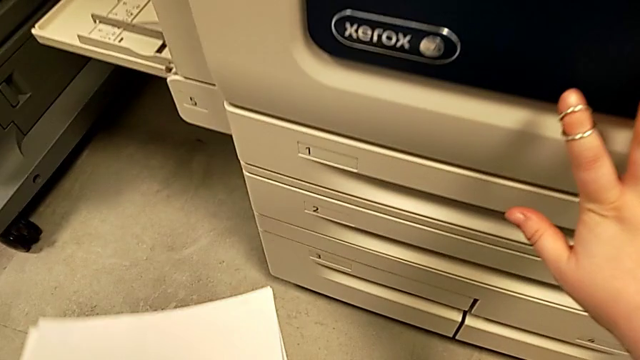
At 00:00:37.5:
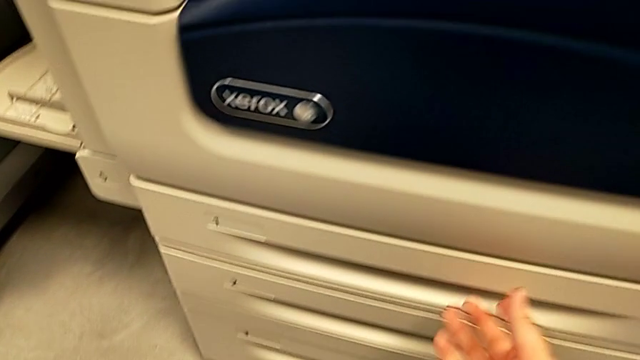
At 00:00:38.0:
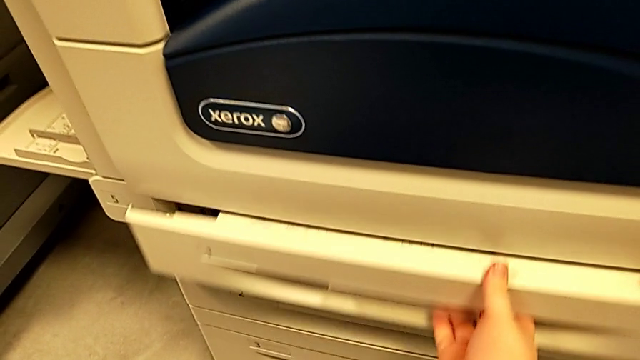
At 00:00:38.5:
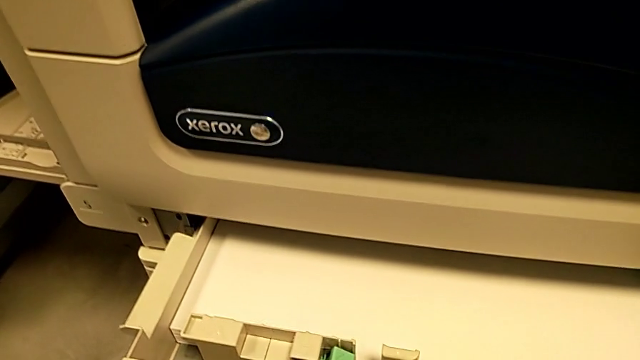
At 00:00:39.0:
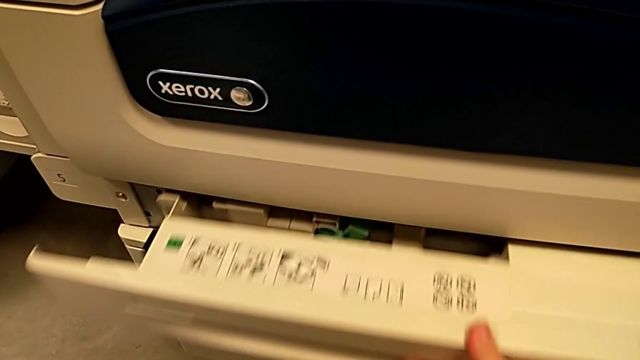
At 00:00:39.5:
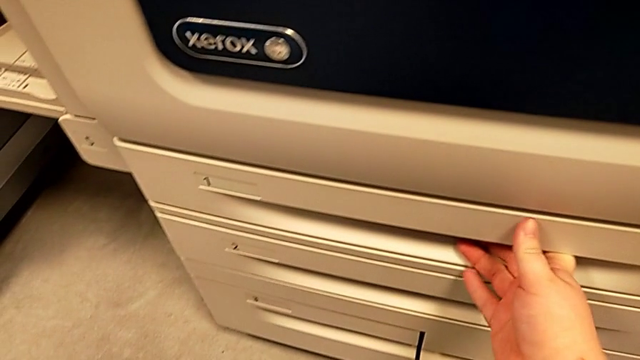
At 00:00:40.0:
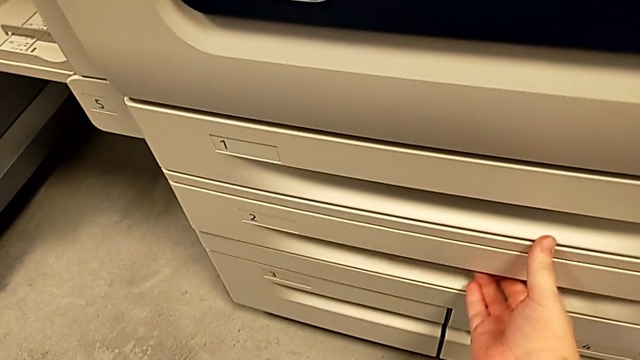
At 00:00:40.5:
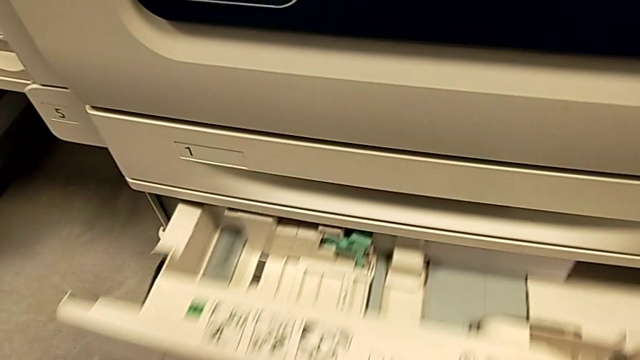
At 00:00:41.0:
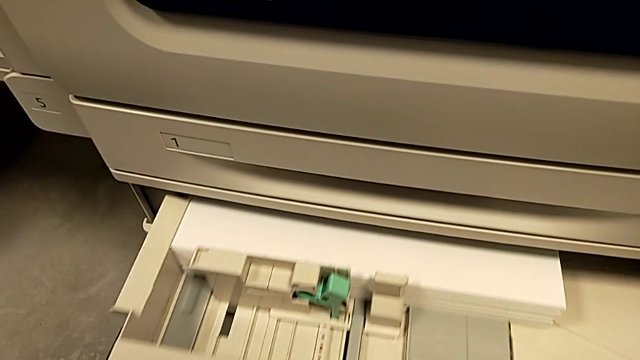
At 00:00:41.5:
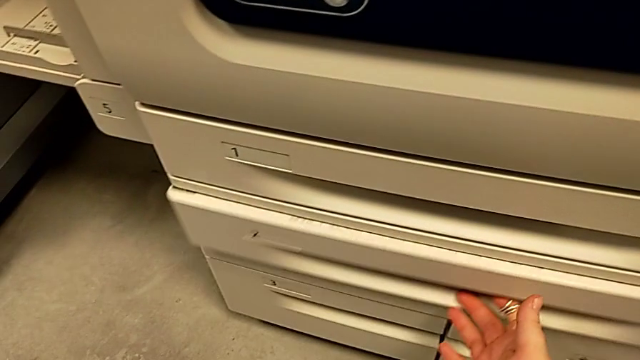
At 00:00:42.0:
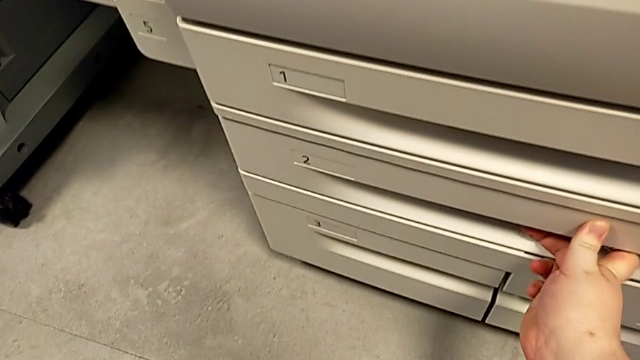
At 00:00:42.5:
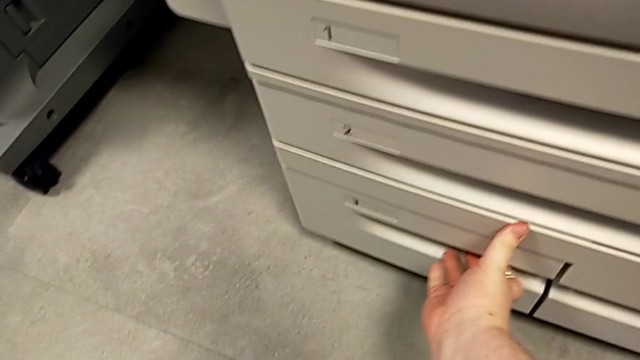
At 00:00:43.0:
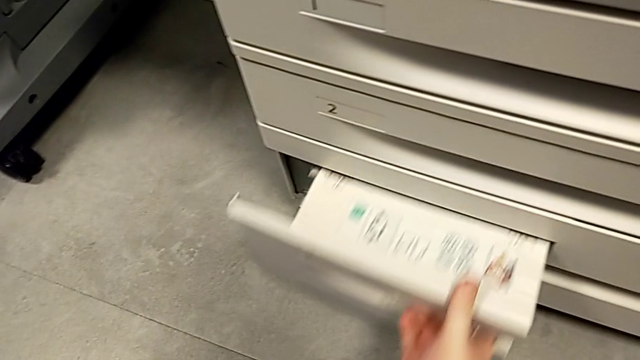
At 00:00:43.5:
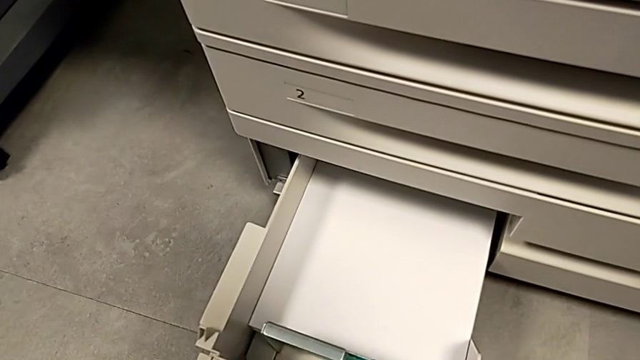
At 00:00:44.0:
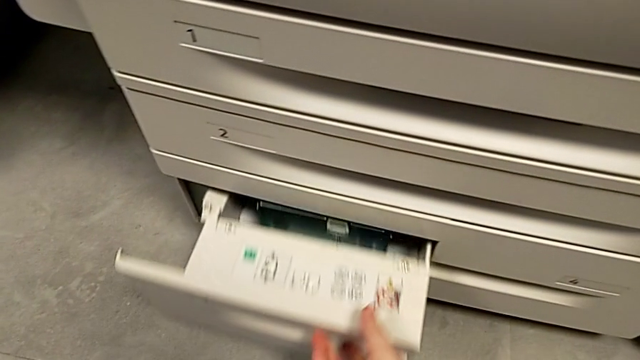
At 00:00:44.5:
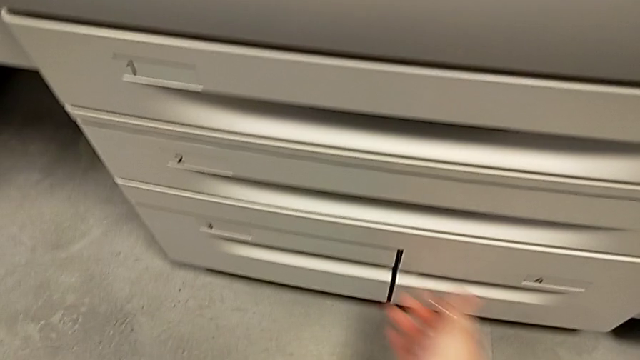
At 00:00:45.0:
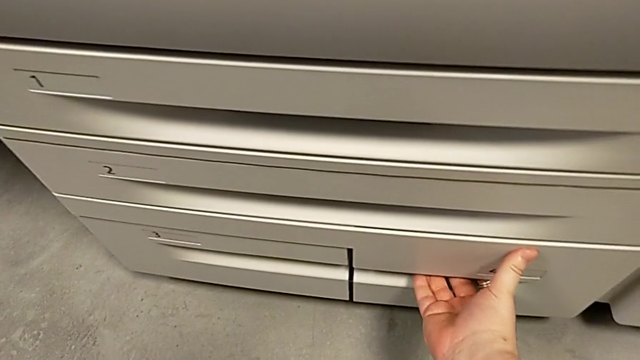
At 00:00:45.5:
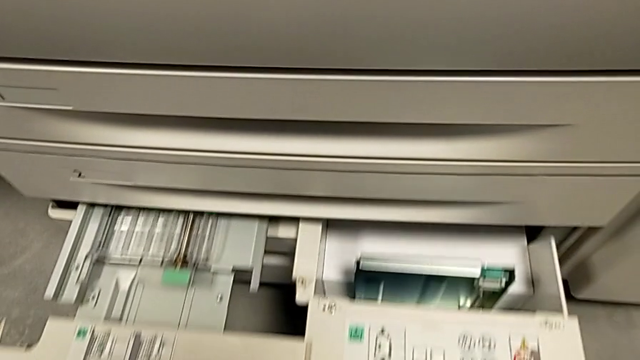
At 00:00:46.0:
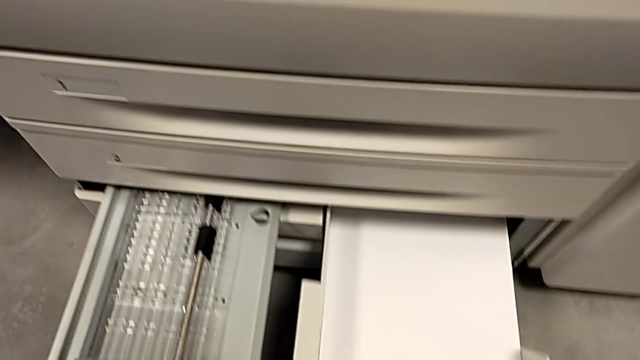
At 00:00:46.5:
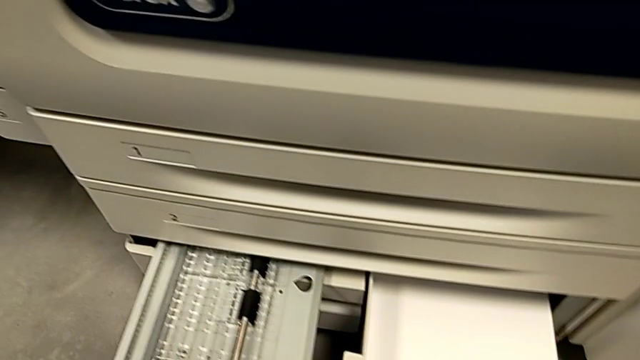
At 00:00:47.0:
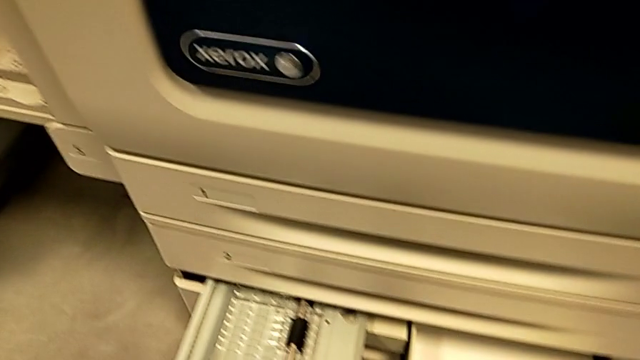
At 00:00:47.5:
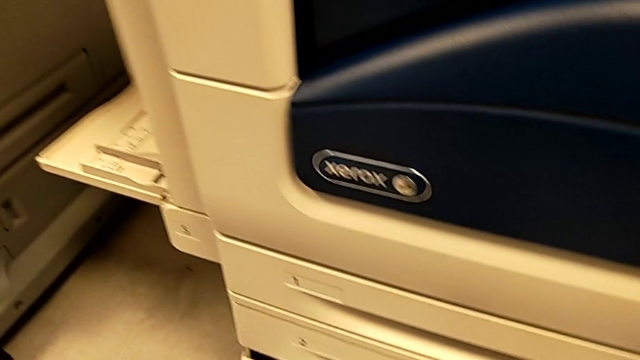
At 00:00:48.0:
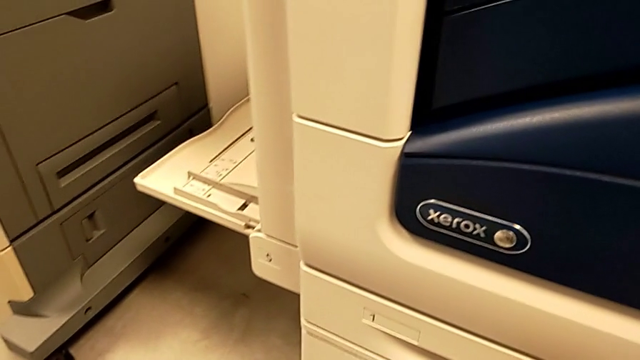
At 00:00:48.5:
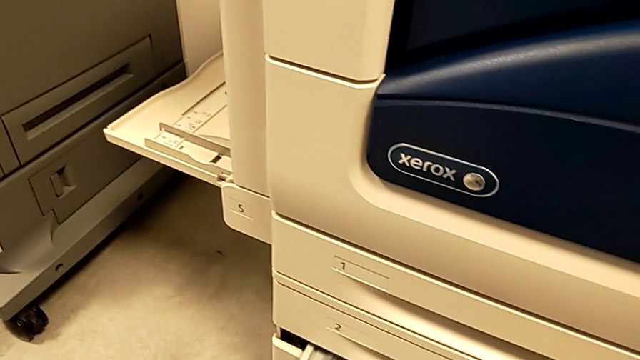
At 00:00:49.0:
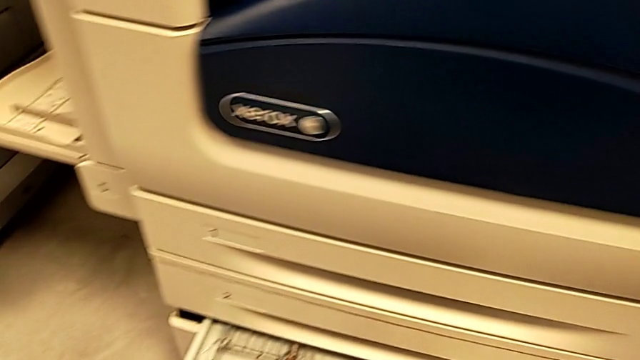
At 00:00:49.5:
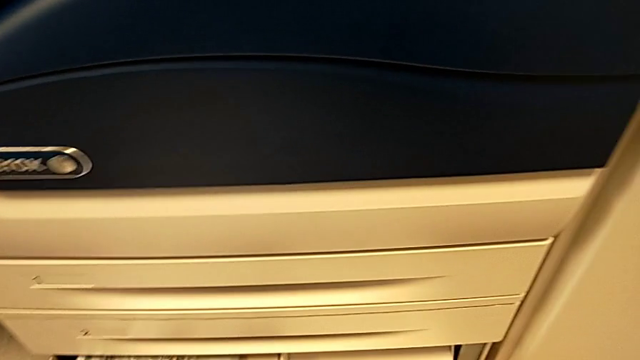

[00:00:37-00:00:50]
The camera wearer is loading the paper stack into the printer. They wrongly open the first paper tray, close it, wrongly open the second paper tray, close it, wrongly open the third paper tray, close it, open the fourth paper tray and inspect the paper tray.

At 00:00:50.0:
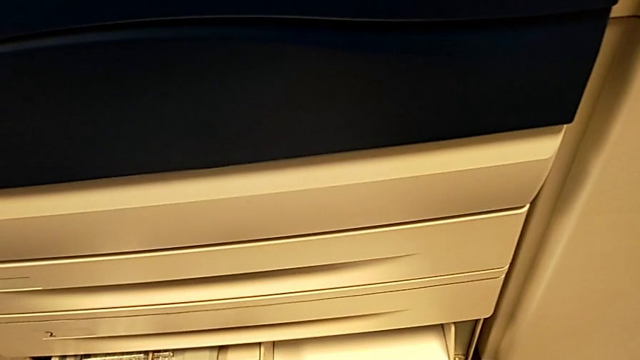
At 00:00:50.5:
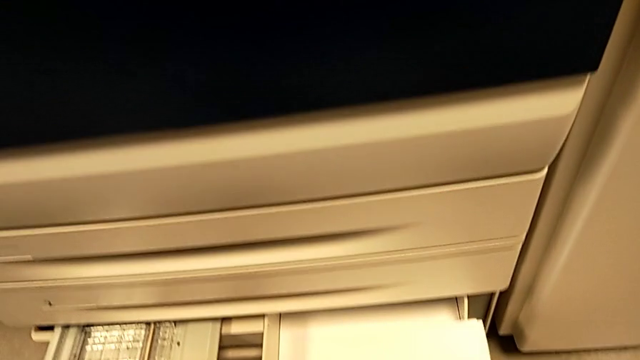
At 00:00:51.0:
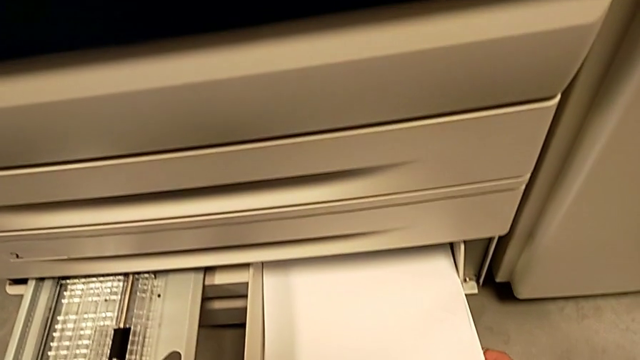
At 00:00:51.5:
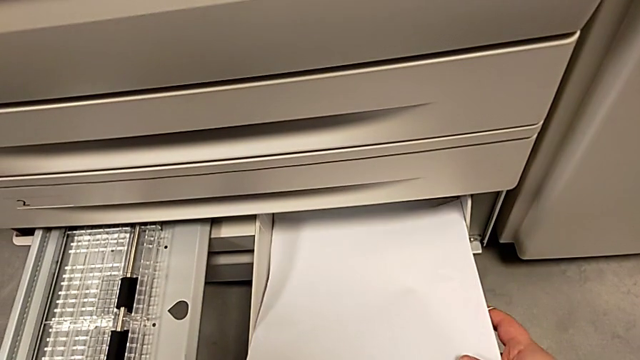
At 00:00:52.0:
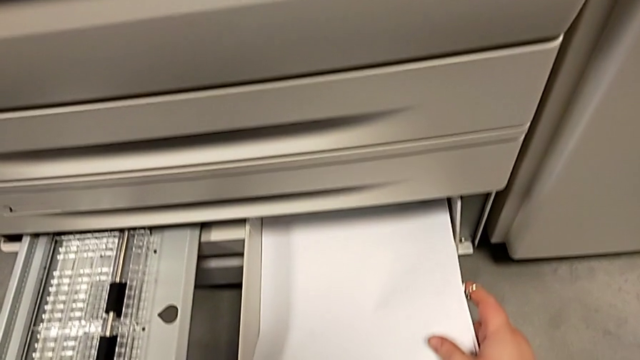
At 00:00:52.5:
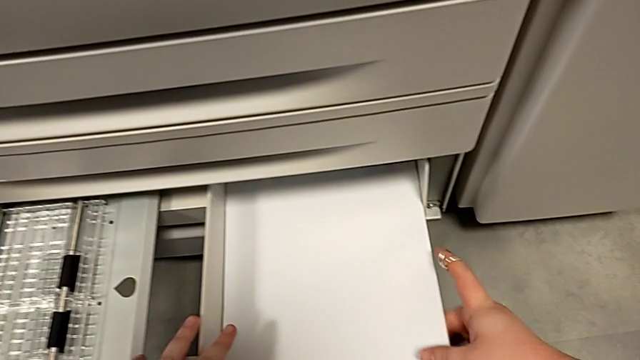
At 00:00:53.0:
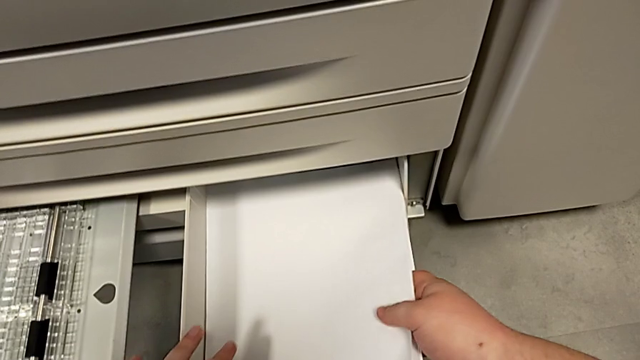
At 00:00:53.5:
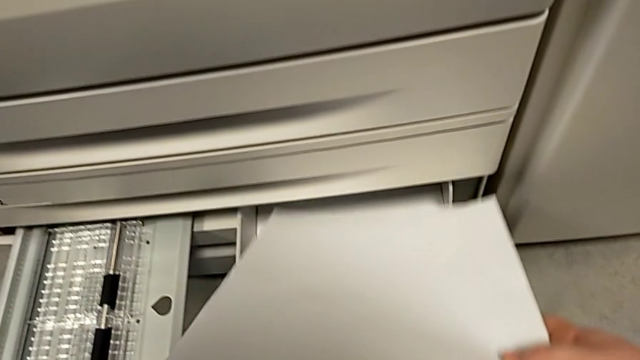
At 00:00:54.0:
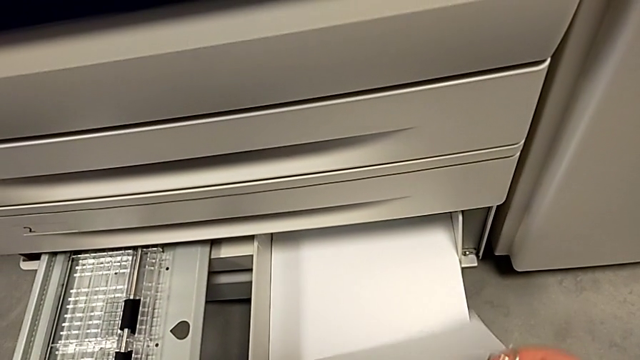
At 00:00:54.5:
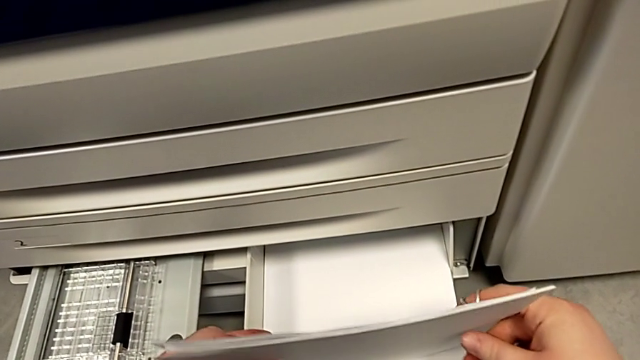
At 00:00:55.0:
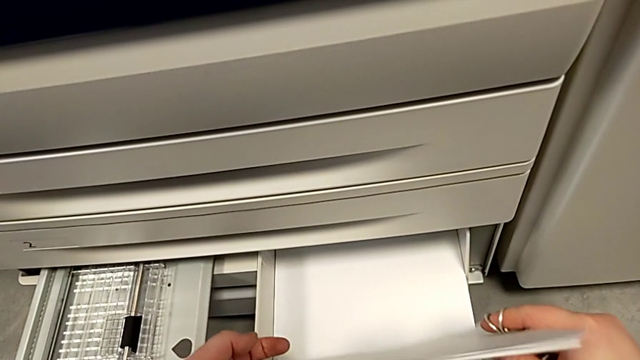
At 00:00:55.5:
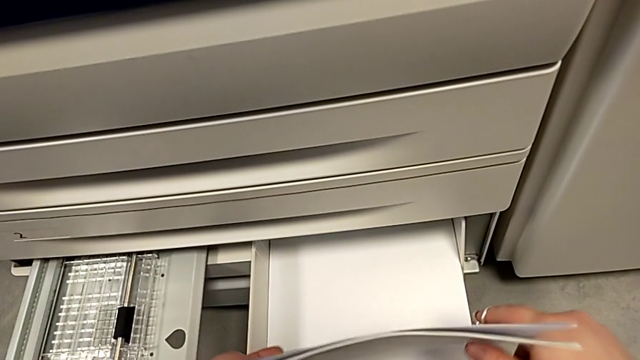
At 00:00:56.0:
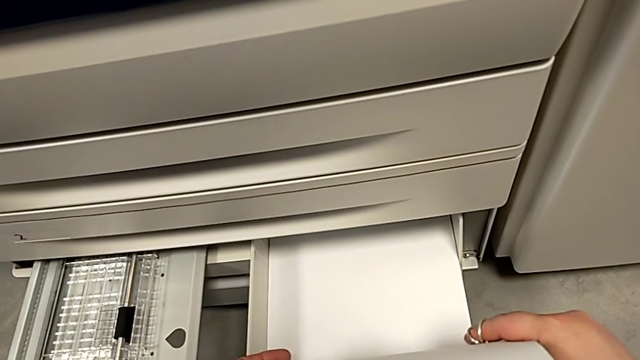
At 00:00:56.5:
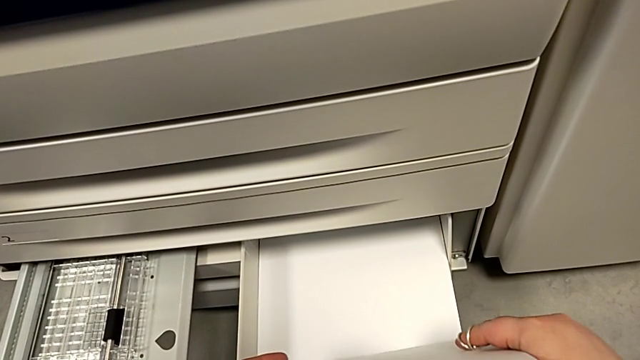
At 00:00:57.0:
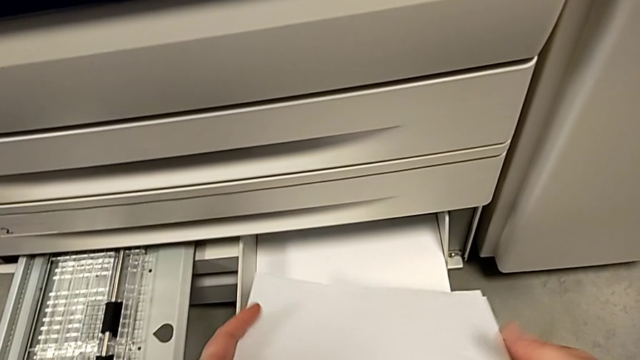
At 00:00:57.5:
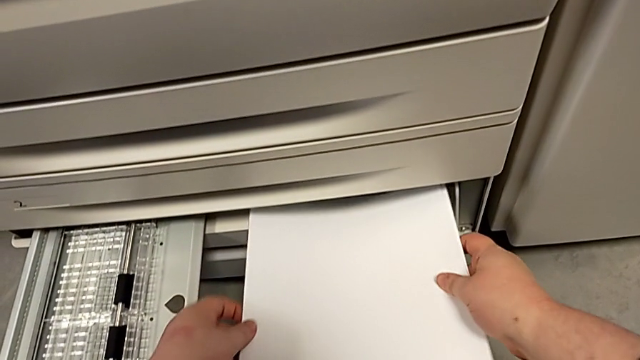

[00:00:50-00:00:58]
The camera wearer is loading the paper stack into the printer. They wrongly insert the paper stack, the paper not being aligned, and align it.
